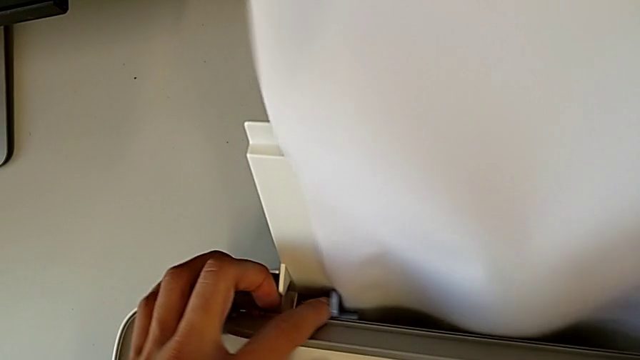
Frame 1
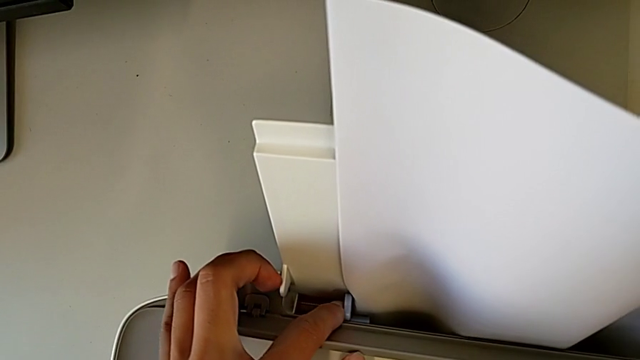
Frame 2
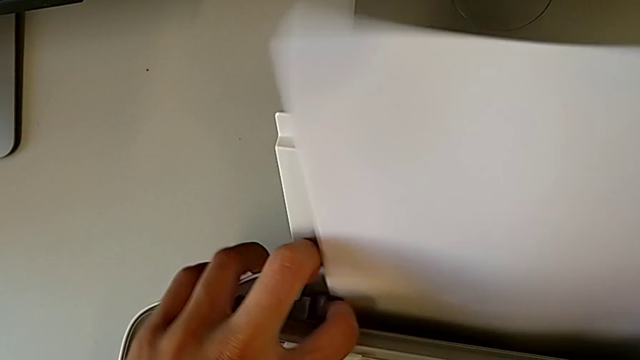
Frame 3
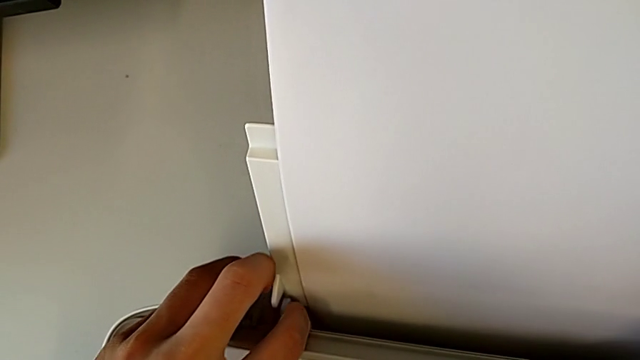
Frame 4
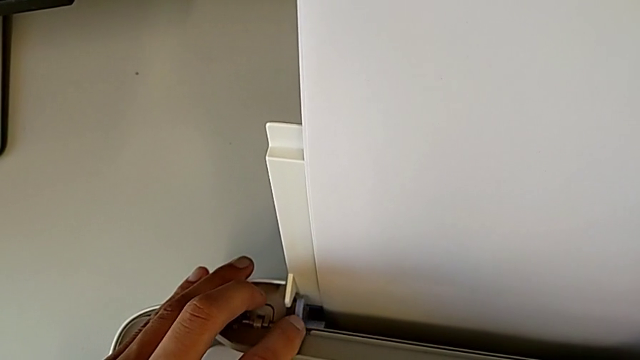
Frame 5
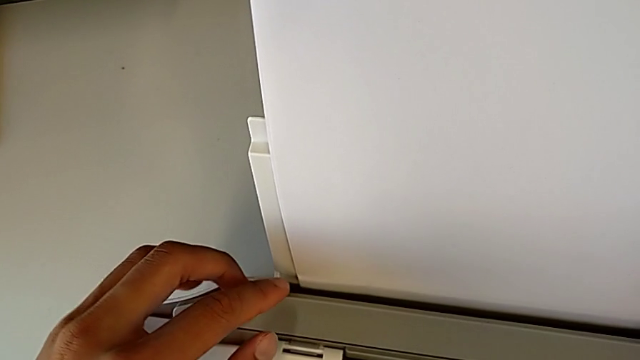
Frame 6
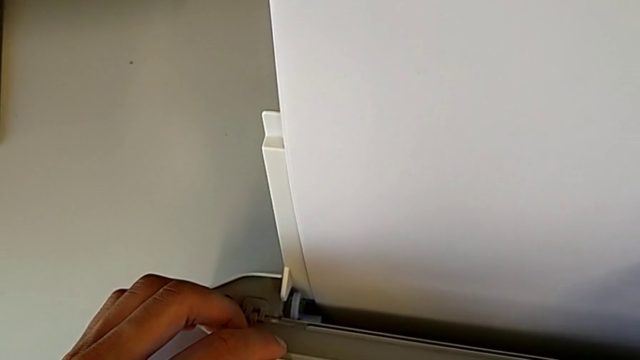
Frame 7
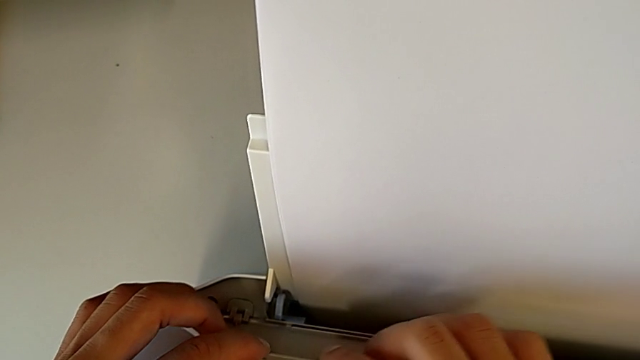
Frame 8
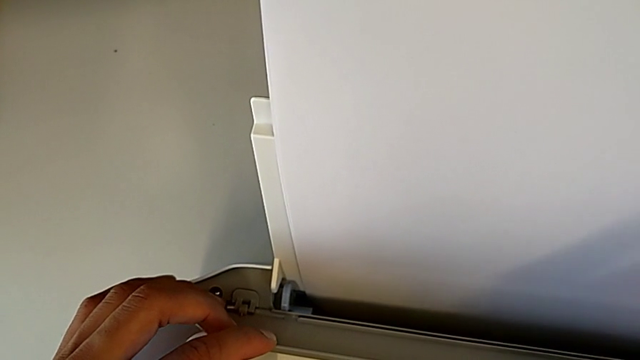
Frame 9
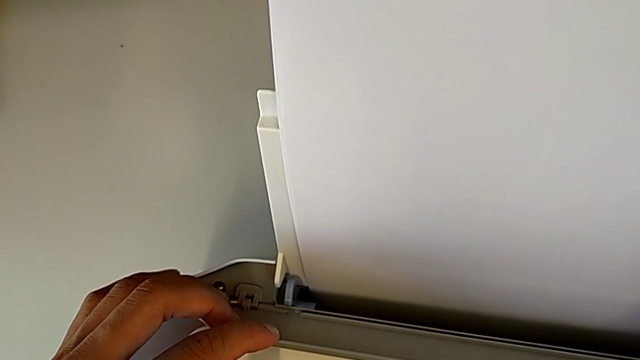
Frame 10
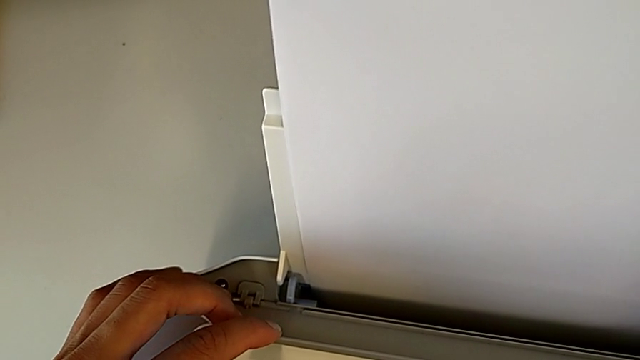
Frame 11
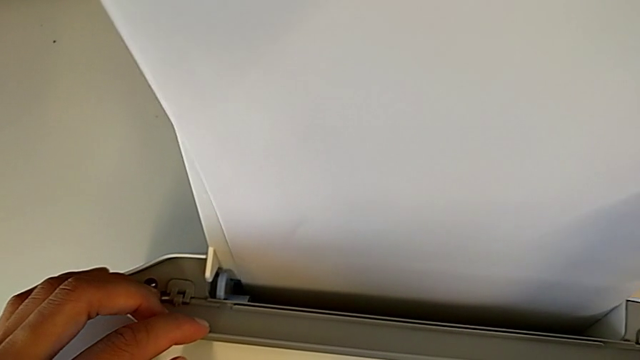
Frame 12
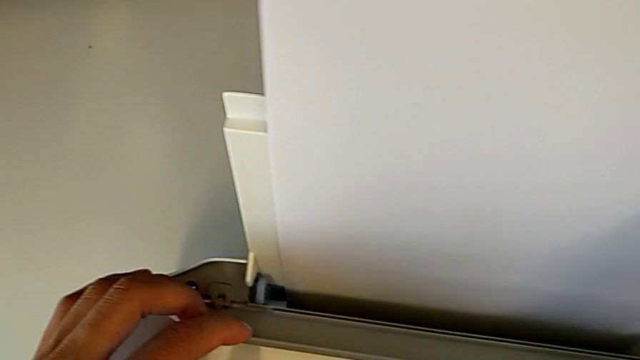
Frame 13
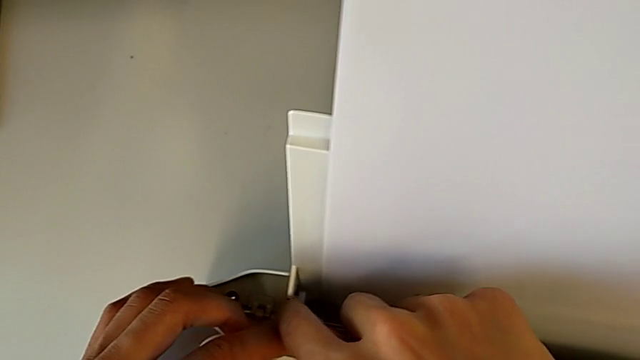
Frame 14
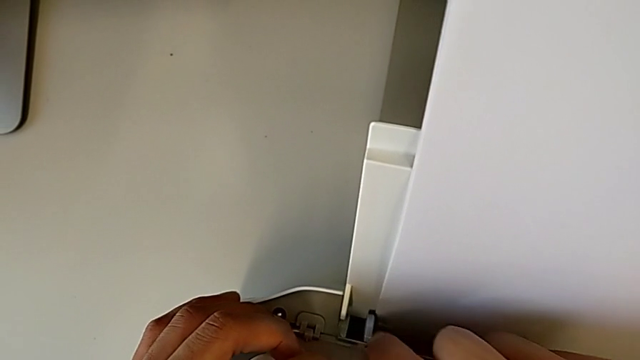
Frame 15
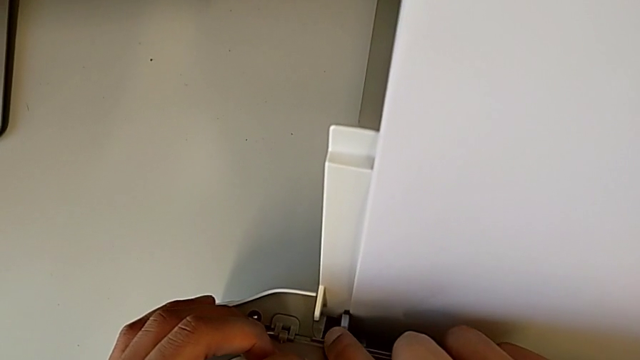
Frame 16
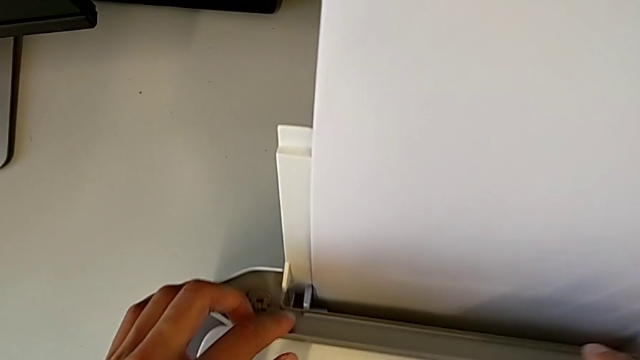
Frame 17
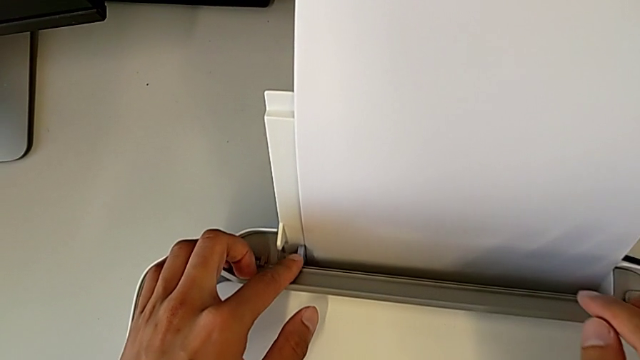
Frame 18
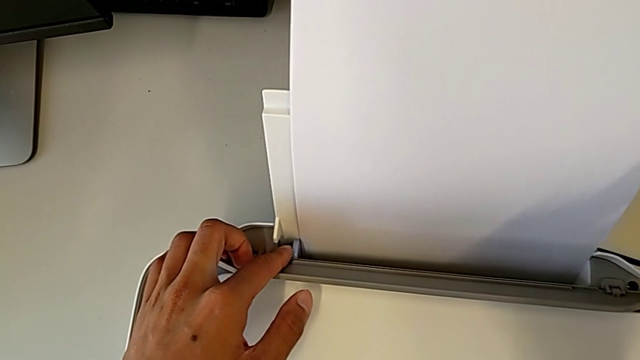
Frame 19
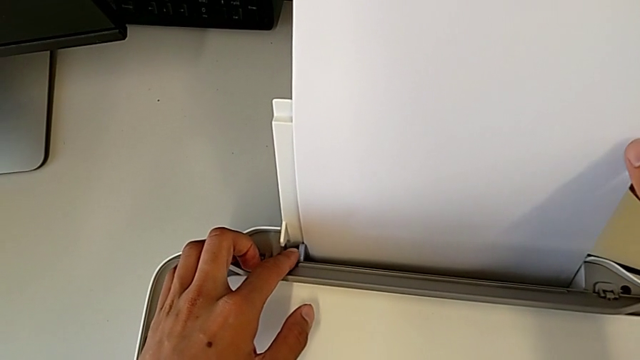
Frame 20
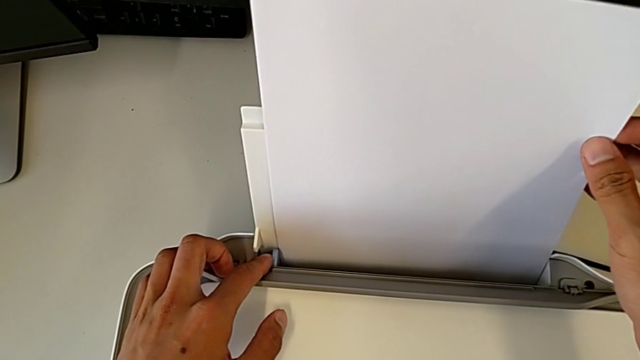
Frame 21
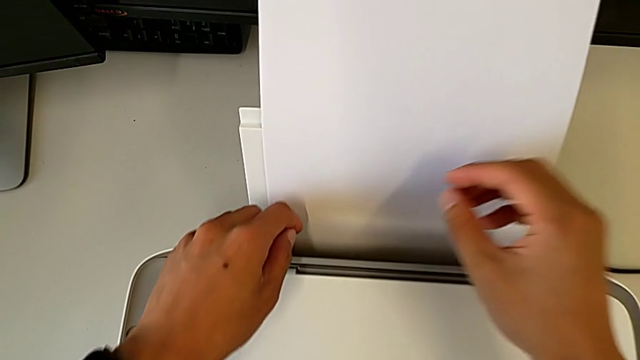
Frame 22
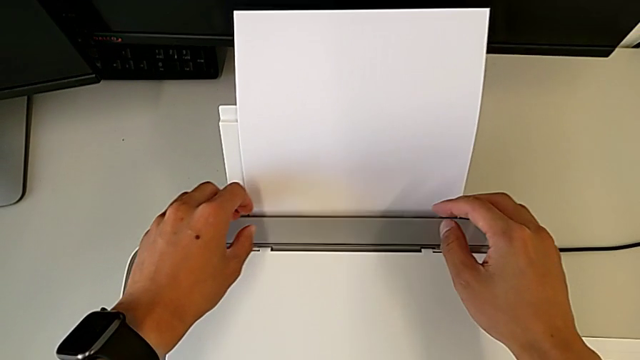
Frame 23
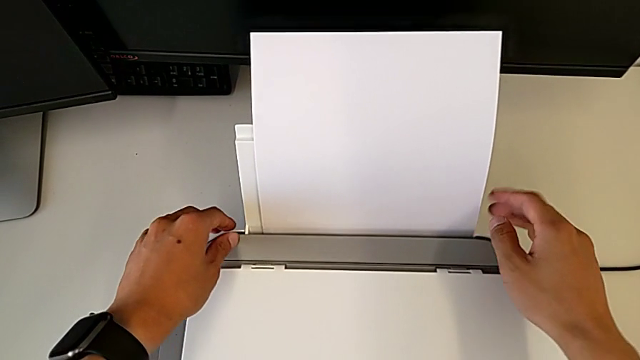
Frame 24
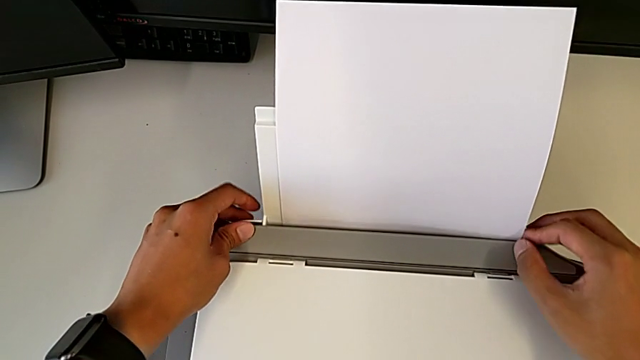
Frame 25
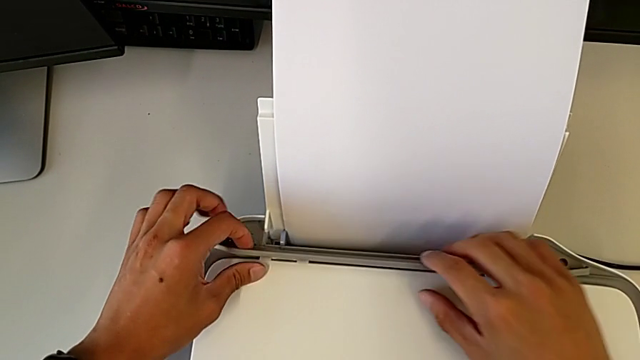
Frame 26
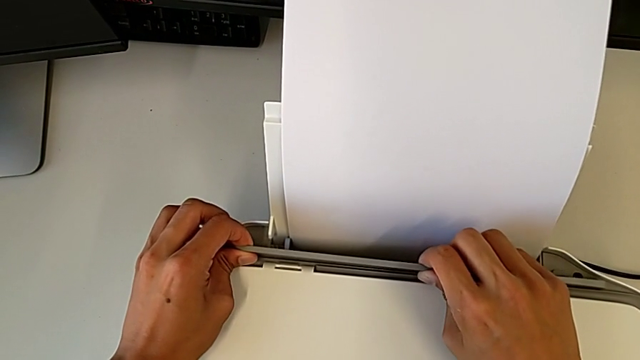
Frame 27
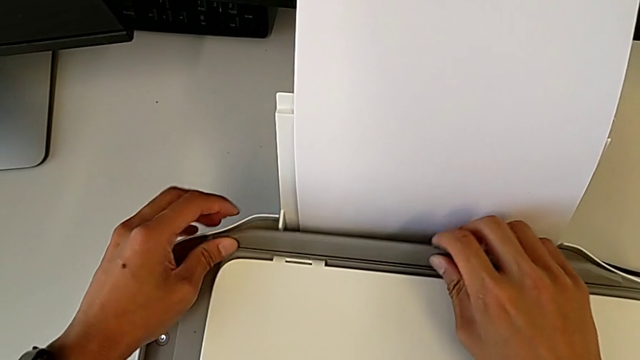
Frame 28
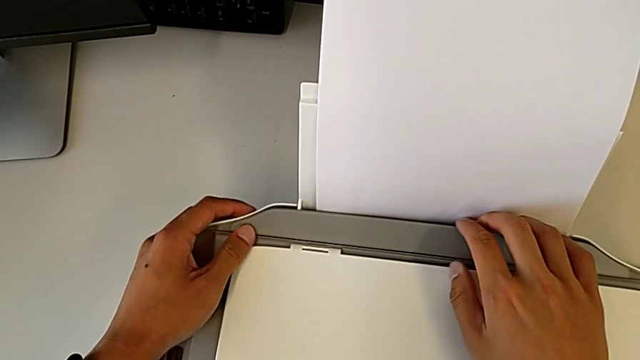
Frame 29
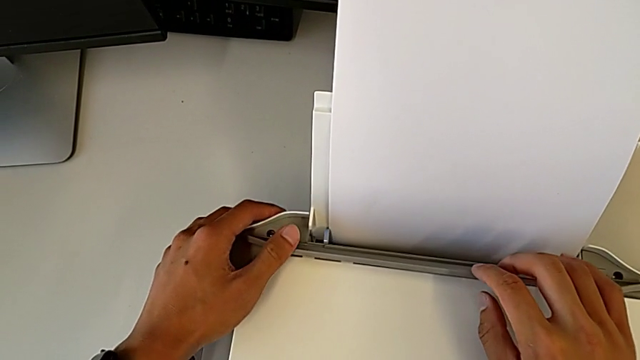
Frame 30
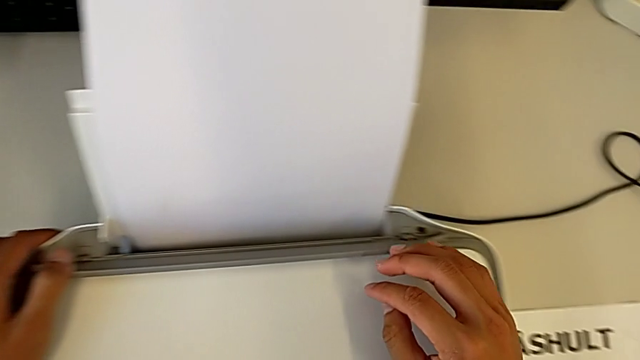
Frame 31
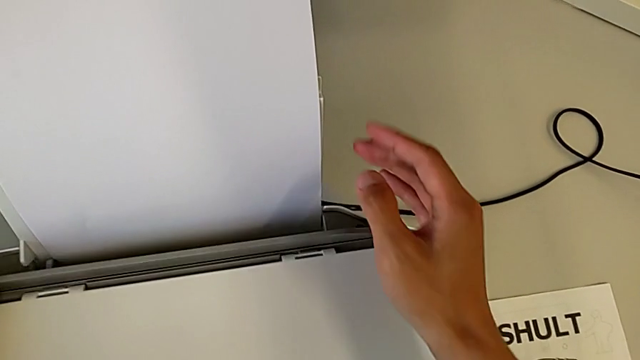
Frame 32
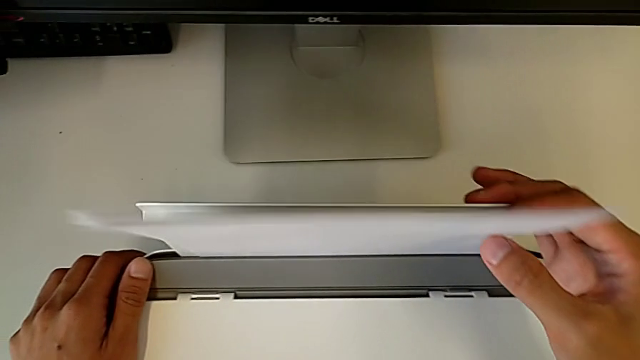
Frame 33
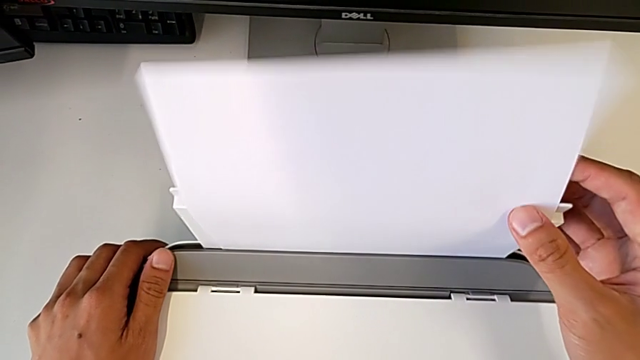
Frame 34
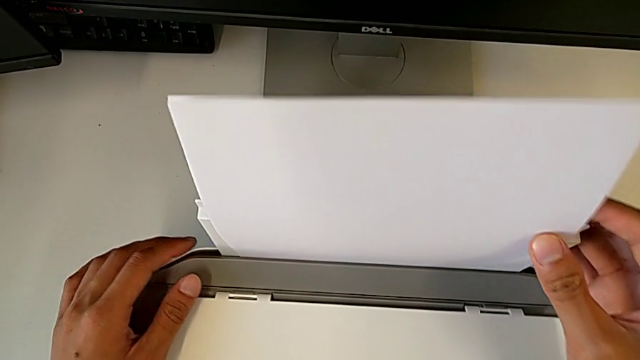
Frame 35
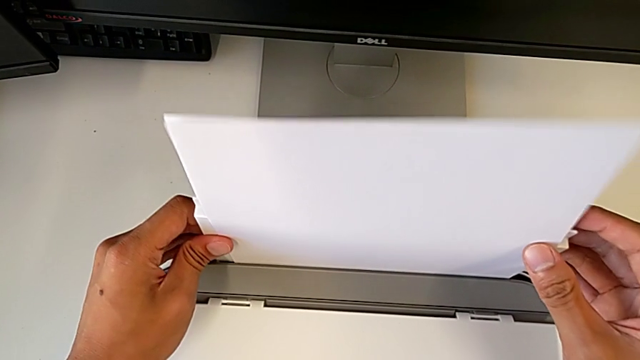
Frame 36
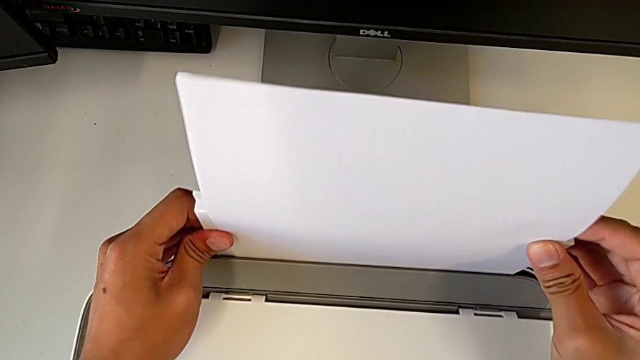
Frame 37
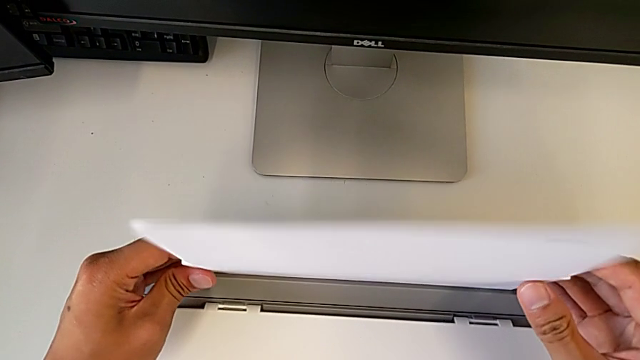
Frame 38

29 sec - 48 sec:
The camera wearer is loading a paper stack into the printer. They slide the blue tab, wrongly hold the printer, holding a part of it, slide the blue tab, hold the printer, grab the paper stack and inspect the printer.

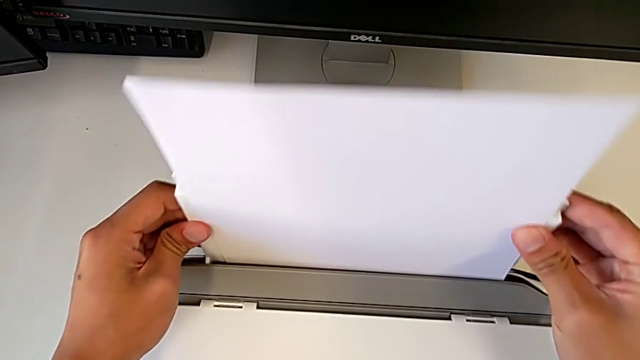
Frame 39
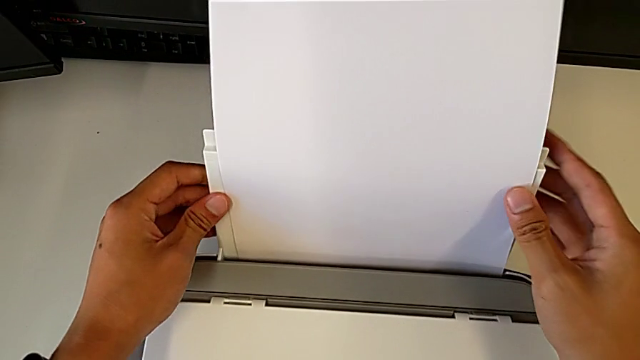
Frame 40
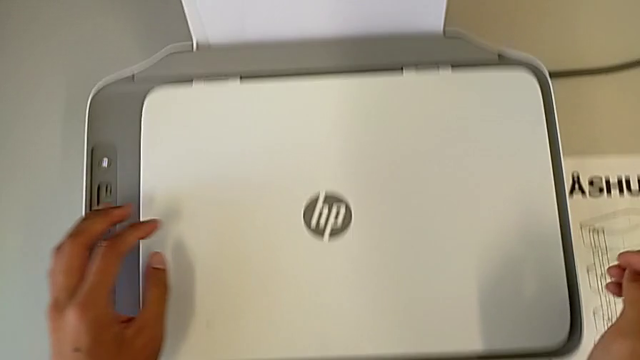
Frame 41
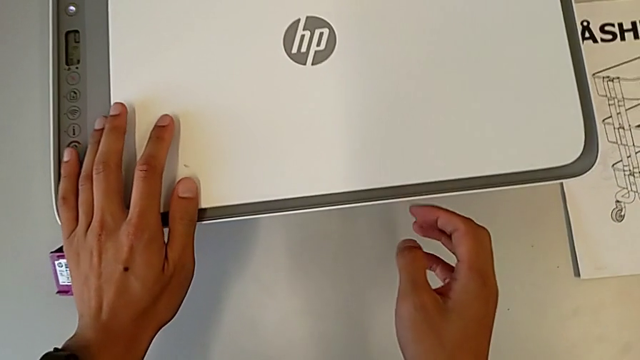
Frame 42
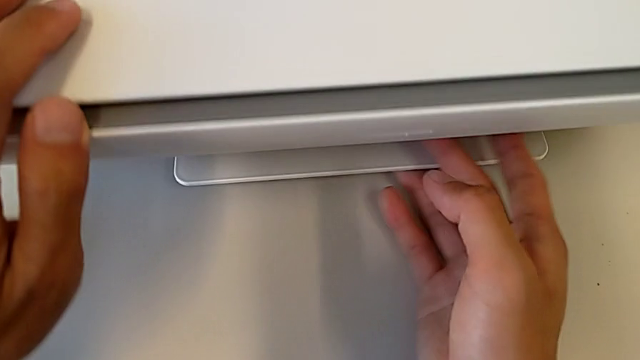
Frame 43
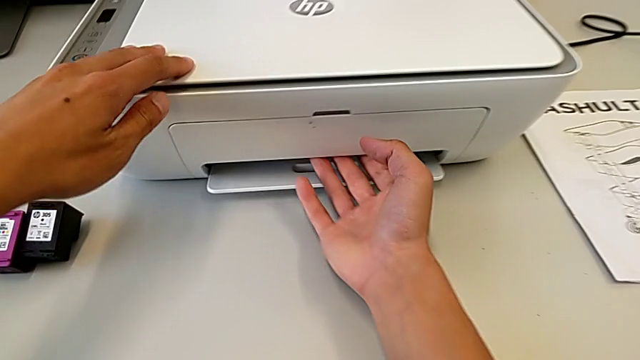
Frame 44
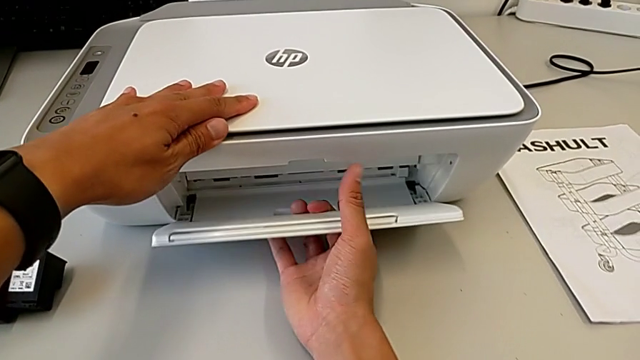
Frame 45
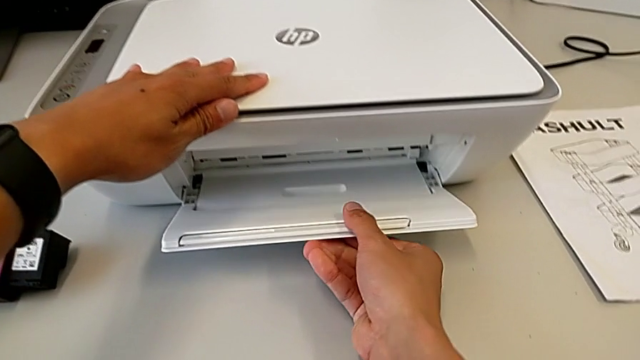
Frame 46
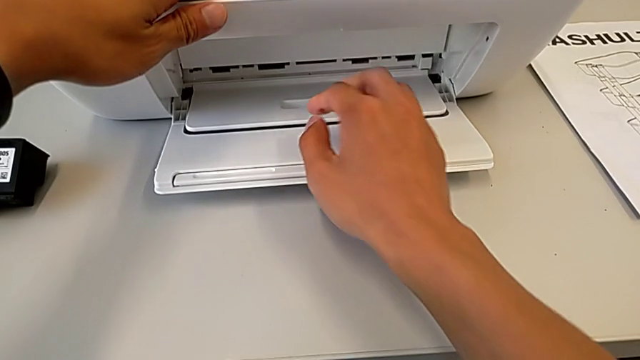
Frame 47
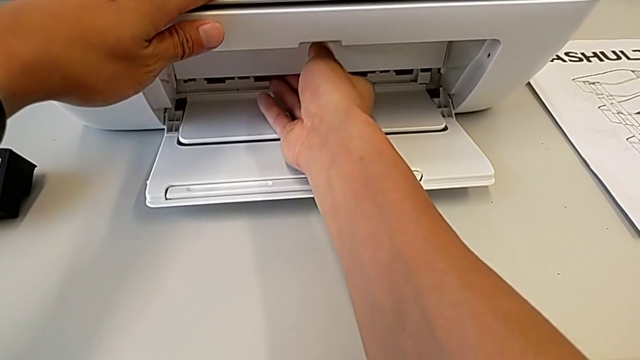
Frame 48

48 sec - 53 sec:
The camera wearer is pulling out the tray. They pull the paper tray.
